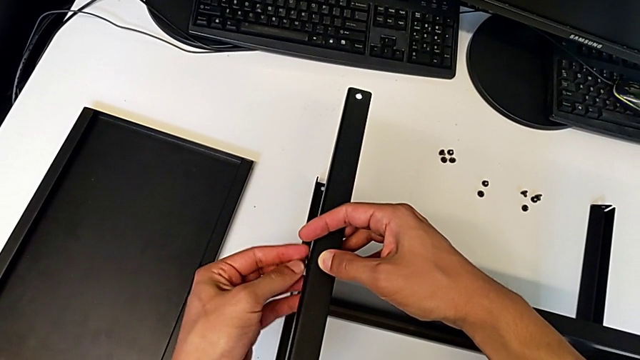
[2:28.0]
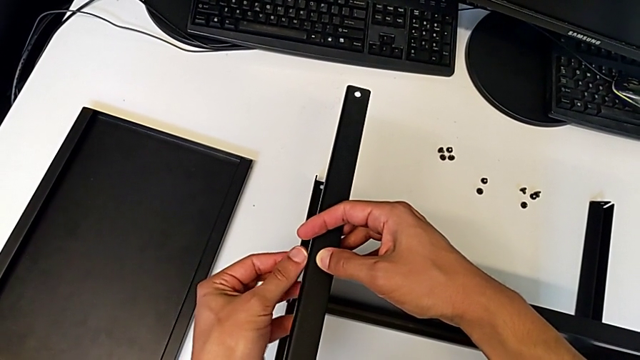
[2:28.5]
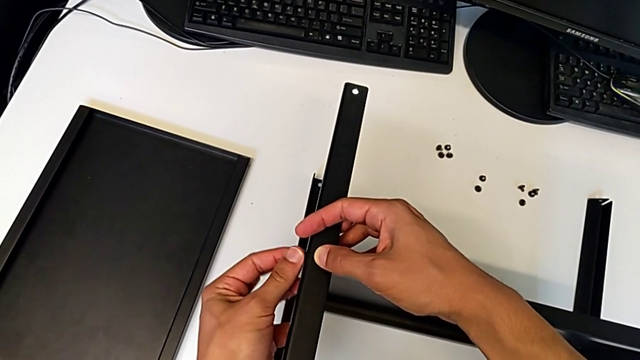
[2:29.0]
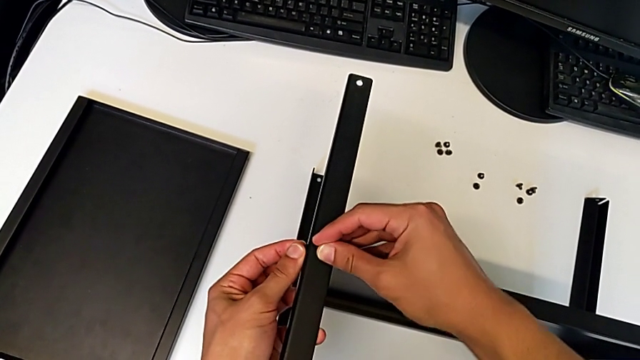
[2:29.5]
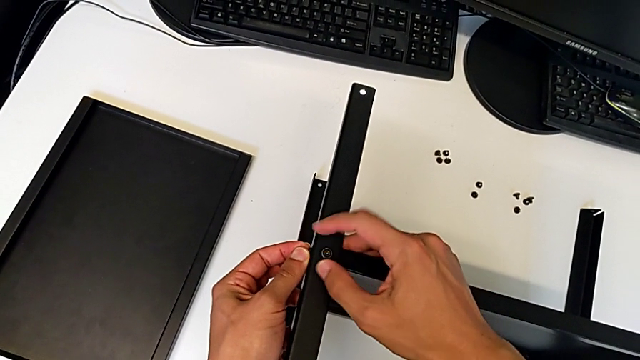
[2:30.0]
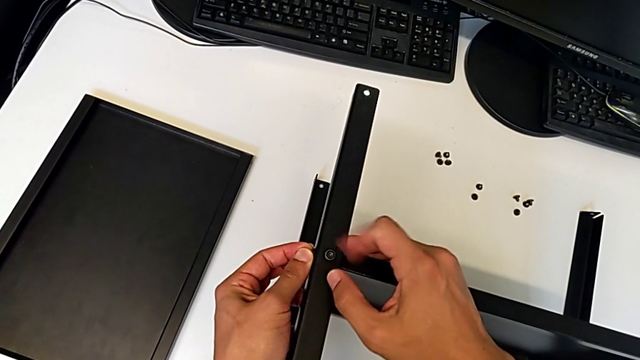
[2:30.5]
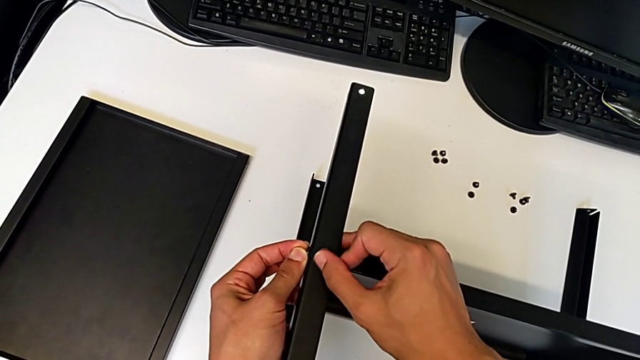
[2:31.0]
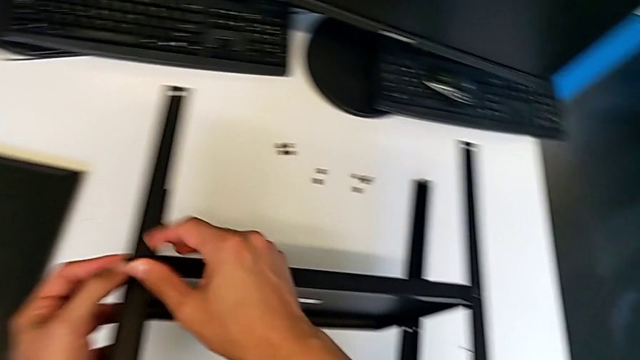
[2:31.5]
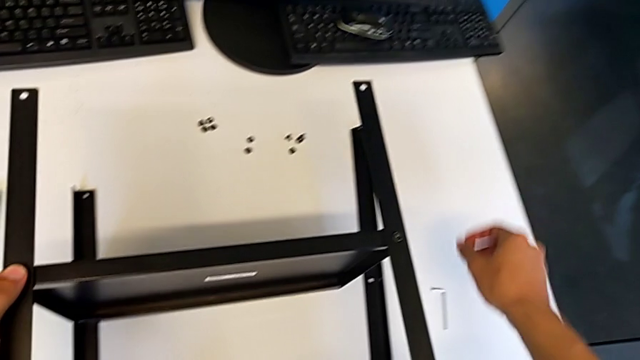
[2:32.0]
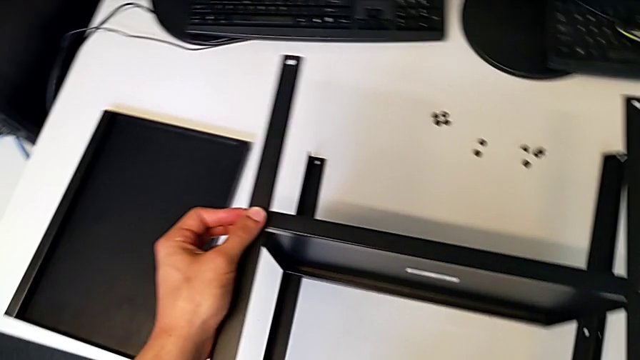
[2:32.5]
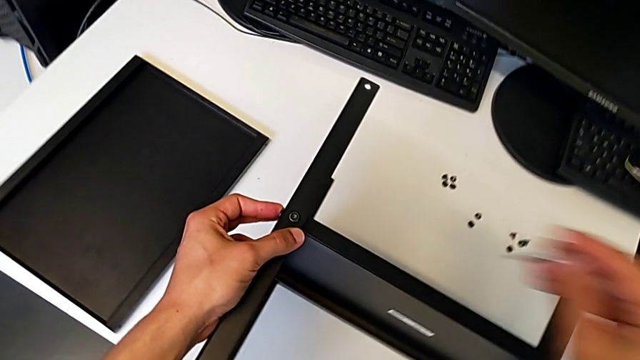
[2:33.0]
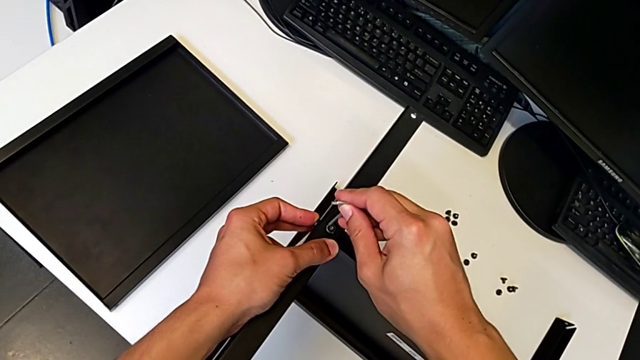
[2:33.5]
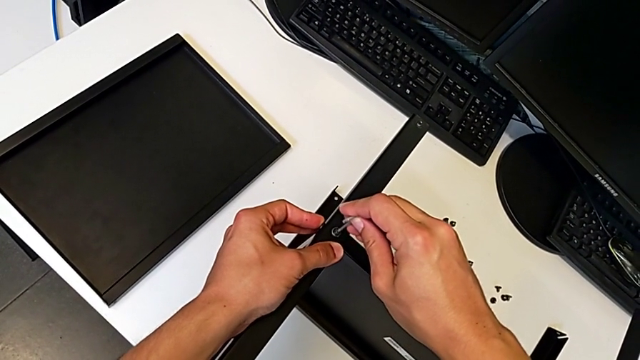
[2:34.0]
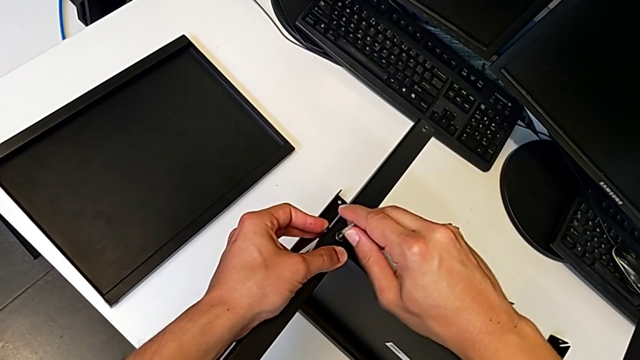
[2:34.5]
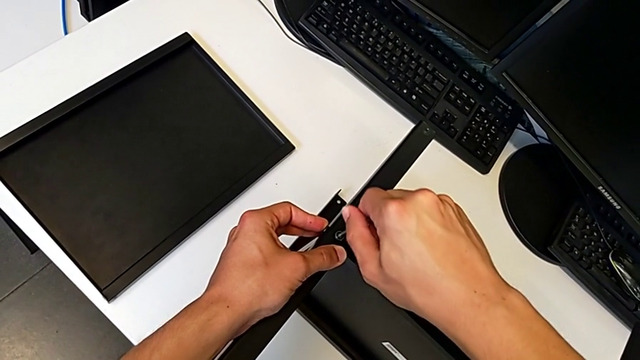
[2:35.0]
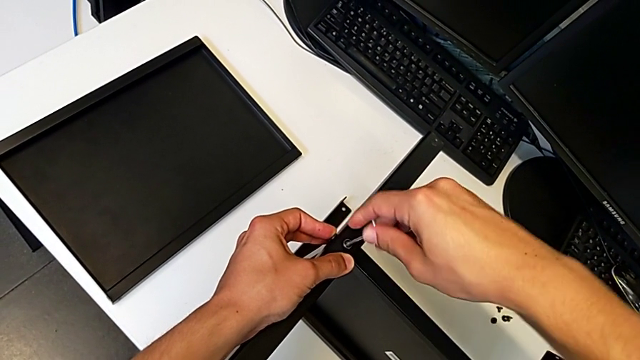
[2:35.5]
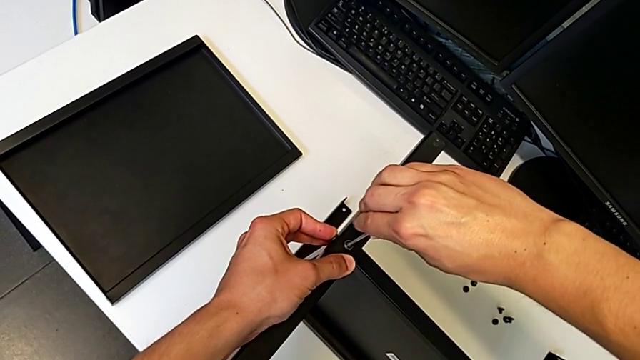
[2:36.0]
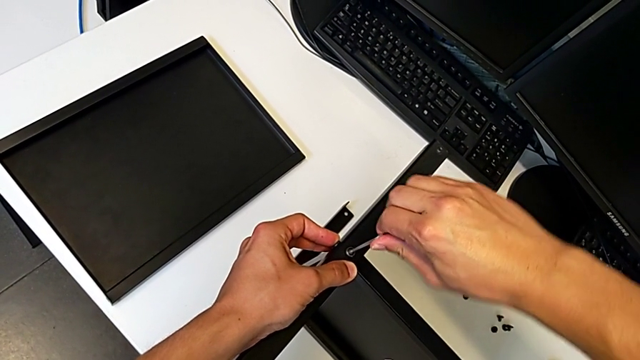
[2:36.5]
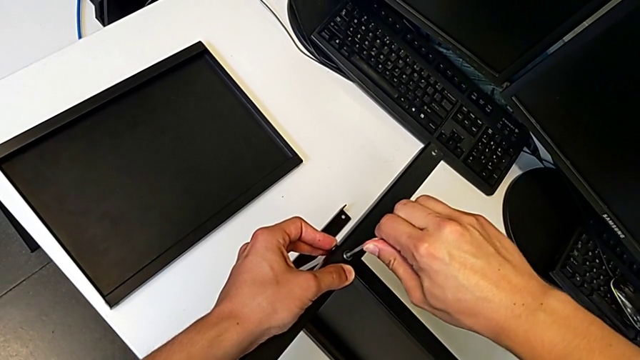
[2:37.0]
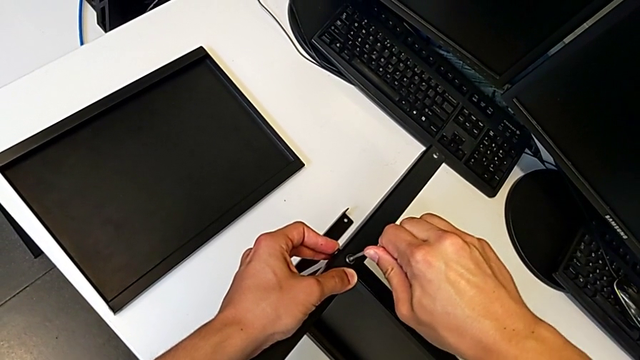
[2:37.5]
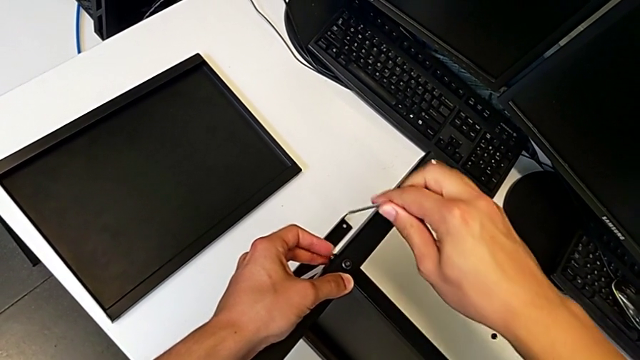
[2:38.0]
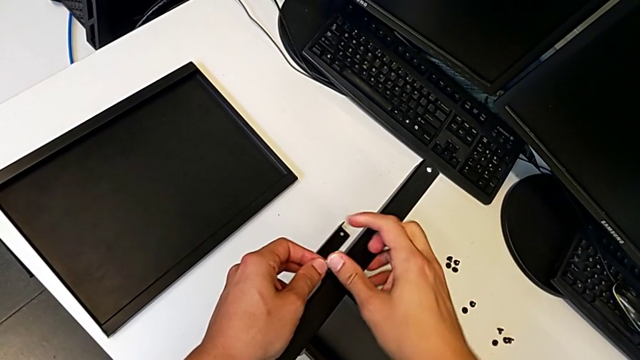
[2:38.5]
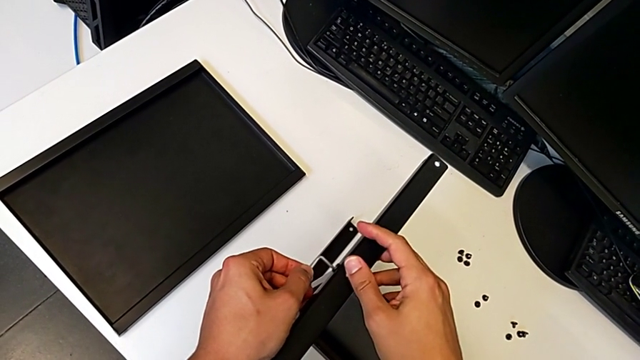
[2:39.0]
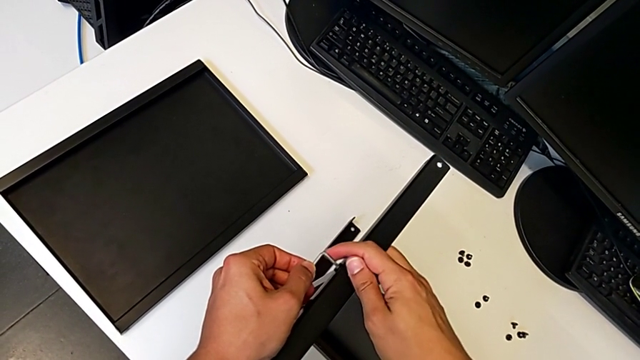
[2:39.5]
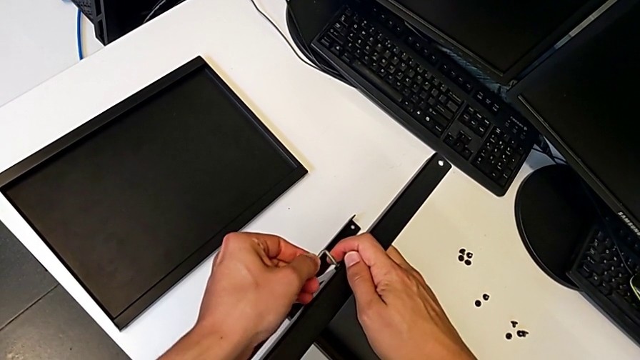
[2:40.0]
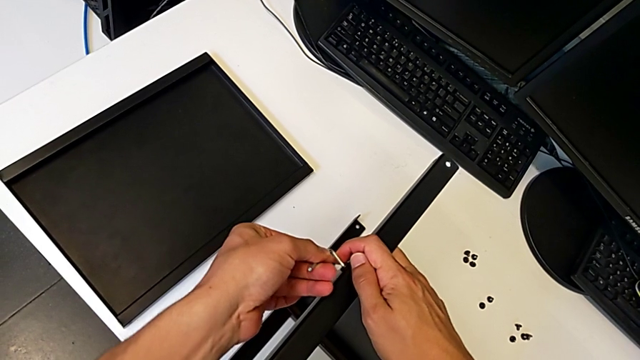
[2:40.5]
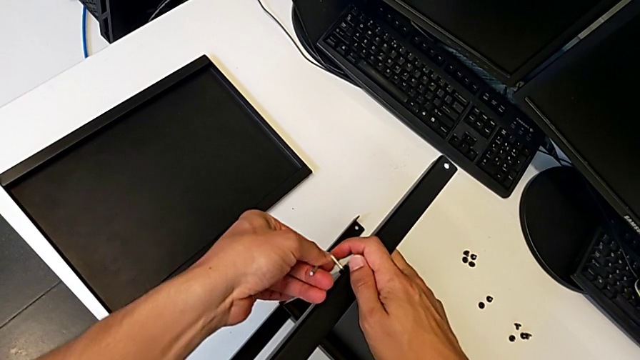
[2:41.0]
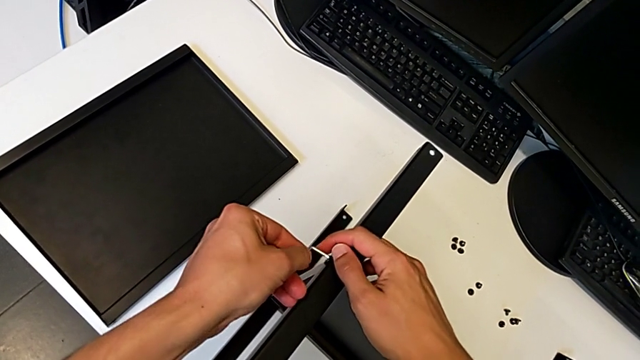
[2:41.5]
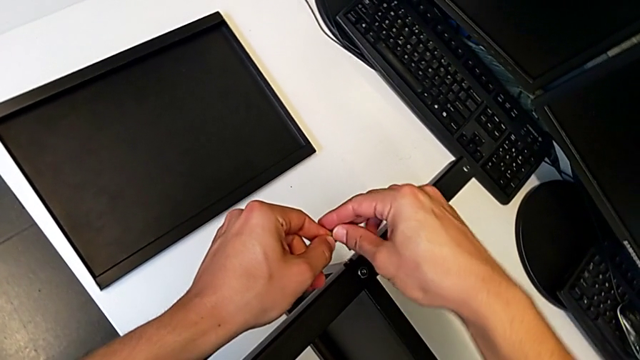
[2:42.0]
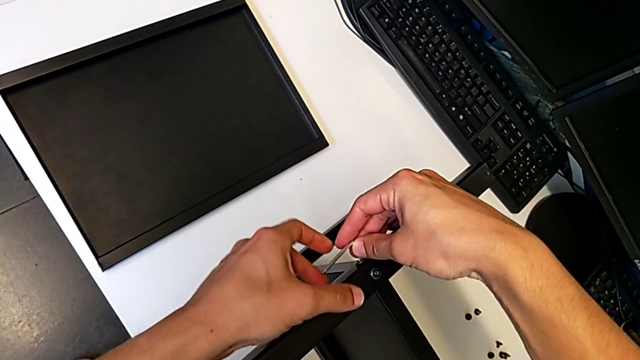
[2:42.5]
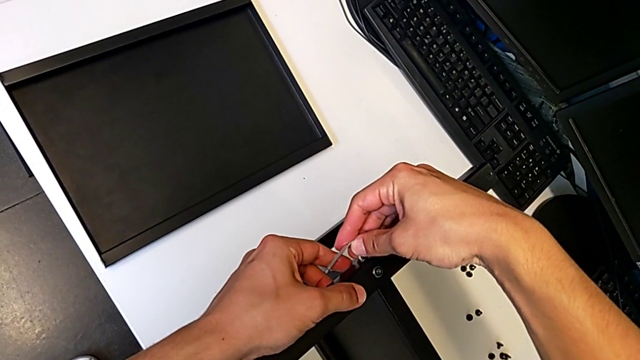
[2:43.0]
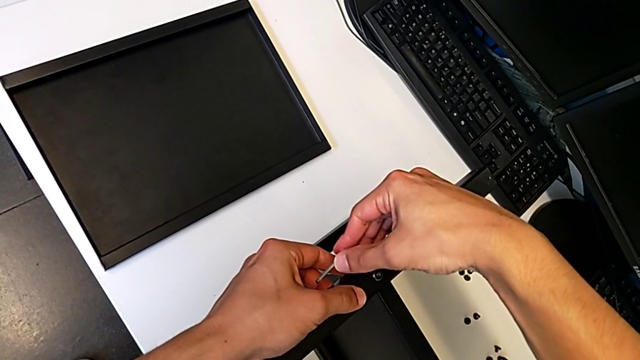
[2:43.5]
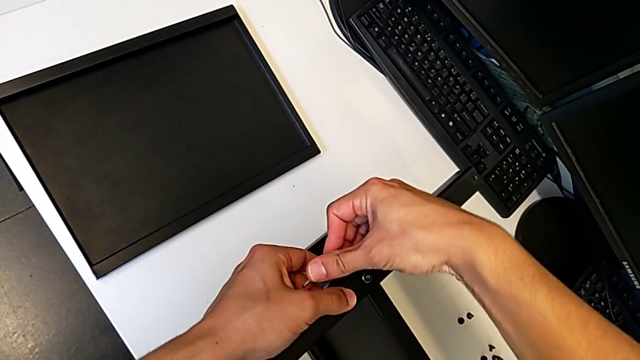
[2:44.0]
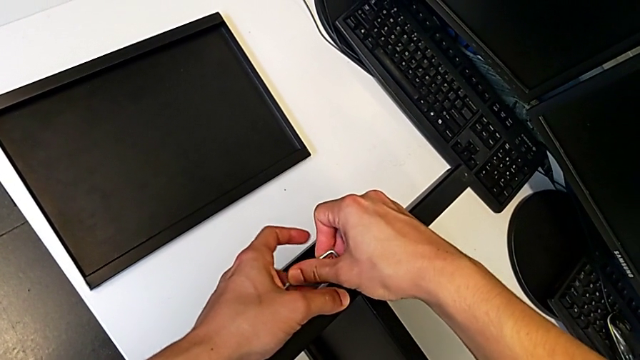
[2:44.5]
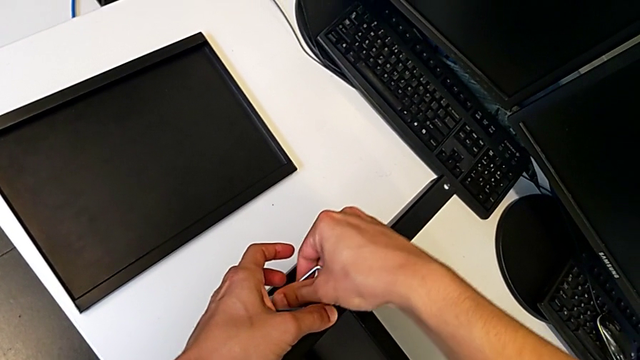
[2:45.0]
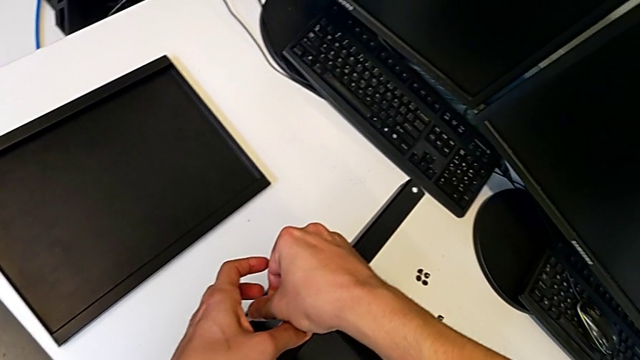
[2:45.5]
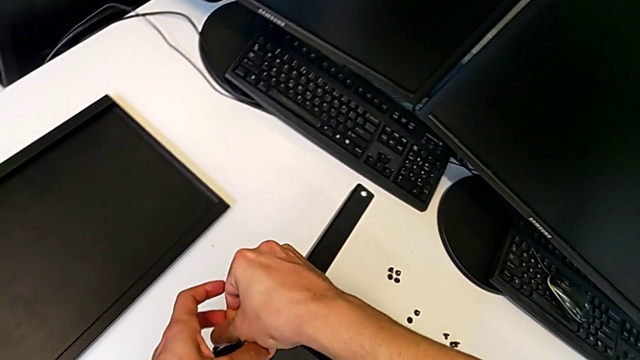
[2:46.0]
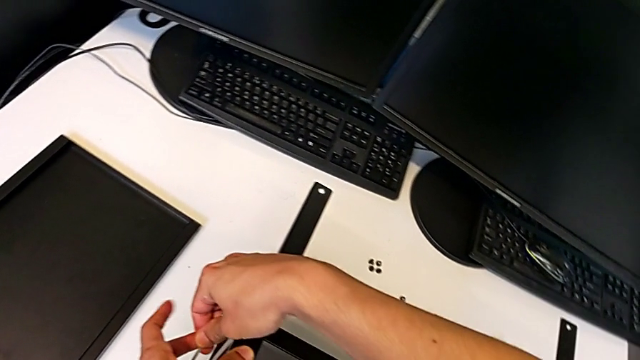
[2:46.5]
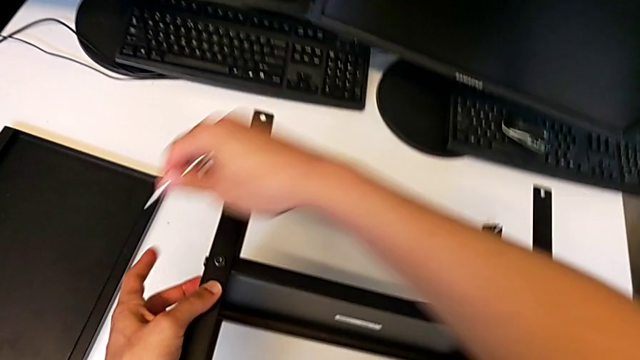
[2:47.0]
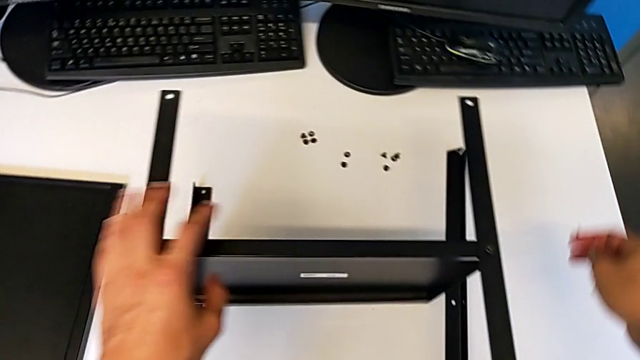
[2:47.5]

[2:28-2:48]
The camera wearer is assembling the third leg of the shelf. They screw the first hex socket head, grab the Allen wrench, screw the first hex socket head and screw the second hex socket head.

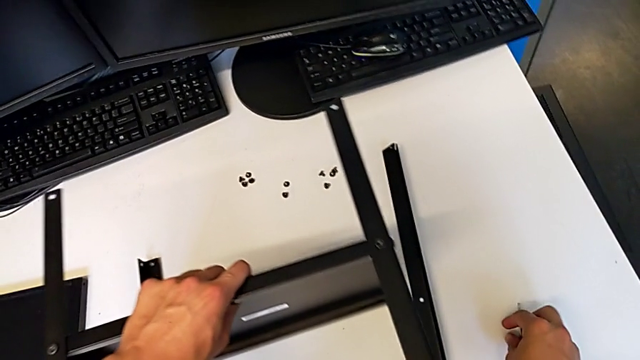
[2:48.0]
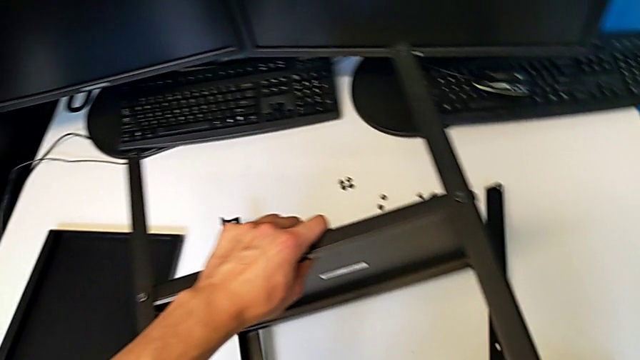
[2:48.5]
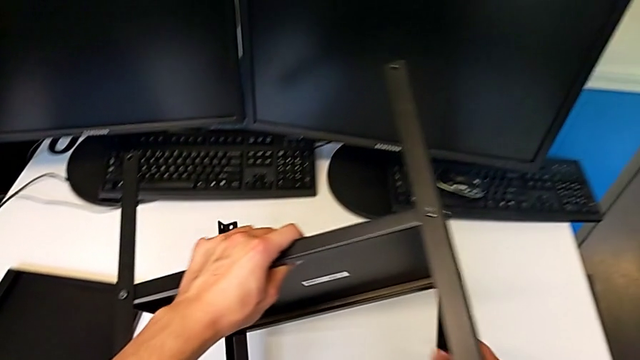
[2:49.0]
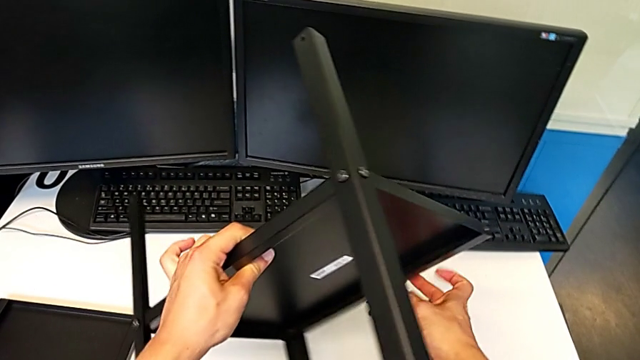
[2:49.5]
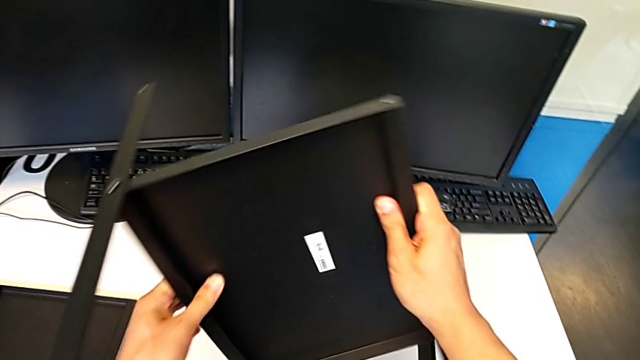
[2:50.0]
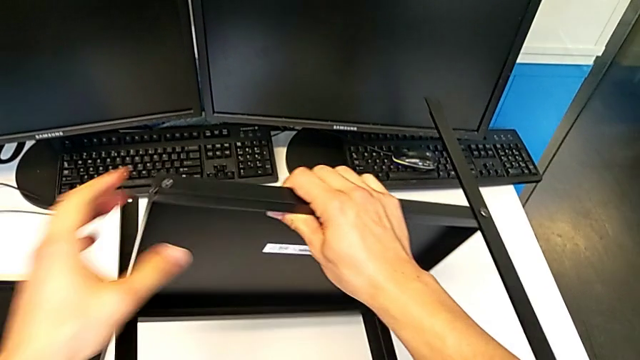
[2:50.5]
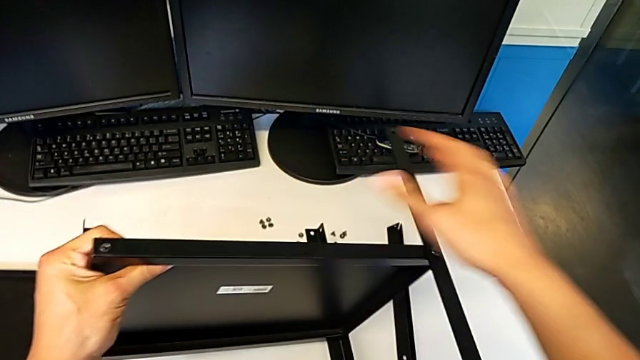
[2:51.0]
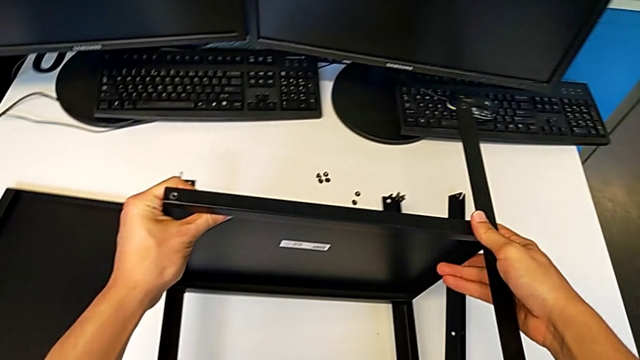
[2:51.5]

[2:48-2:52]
The camera wearer is assembling the fourth leg to the middle shelf. They begin to flip the tray.
